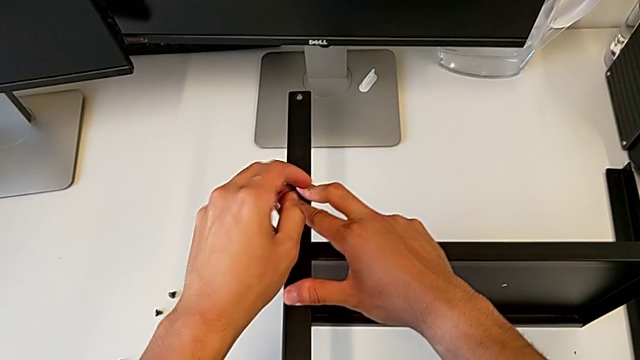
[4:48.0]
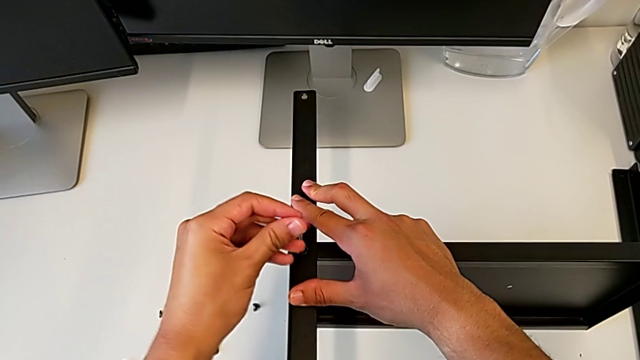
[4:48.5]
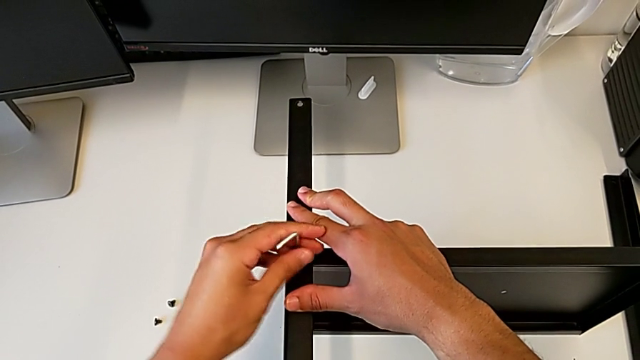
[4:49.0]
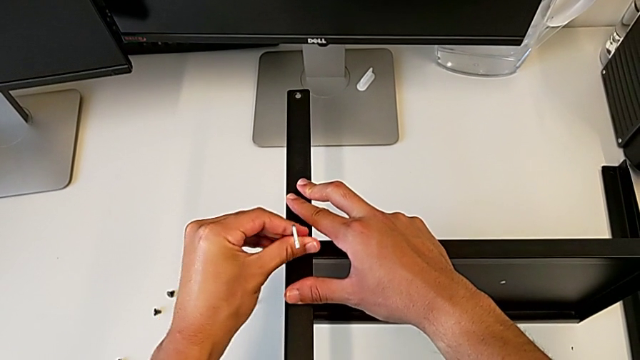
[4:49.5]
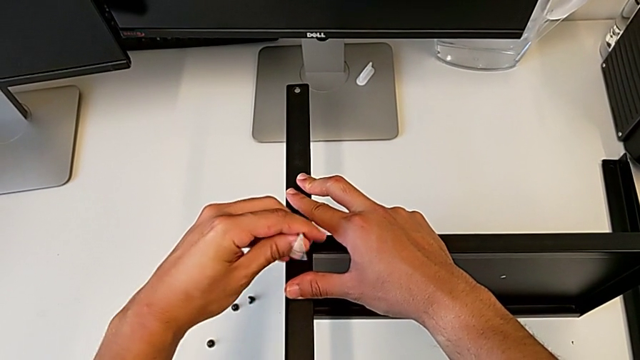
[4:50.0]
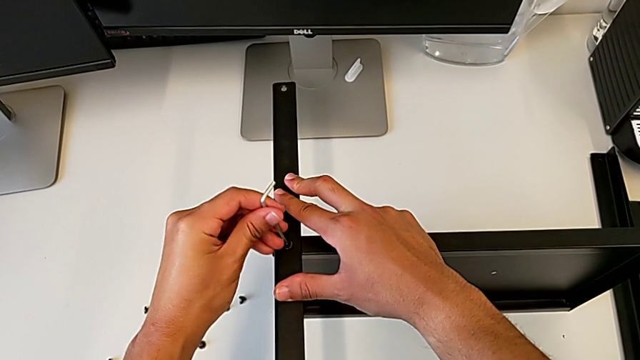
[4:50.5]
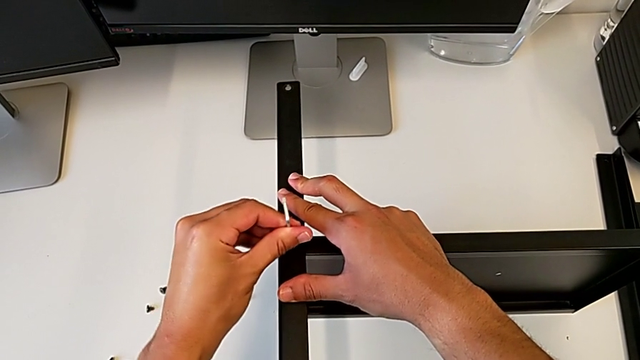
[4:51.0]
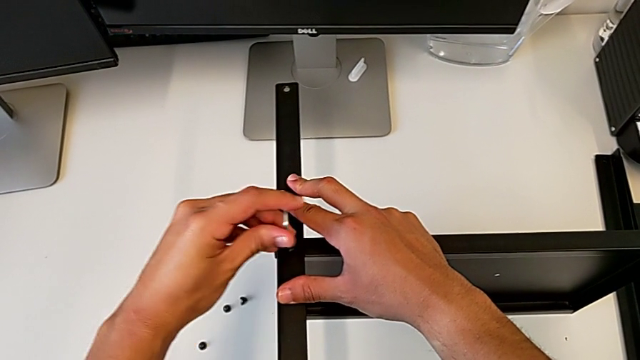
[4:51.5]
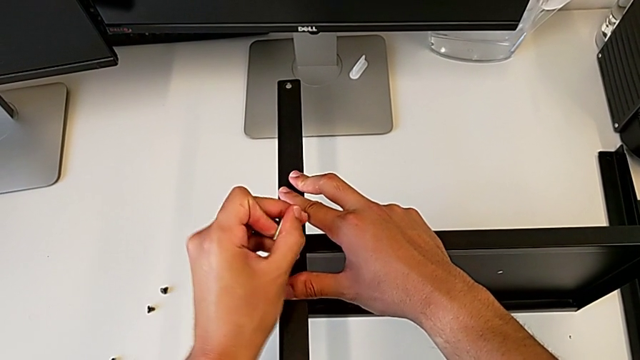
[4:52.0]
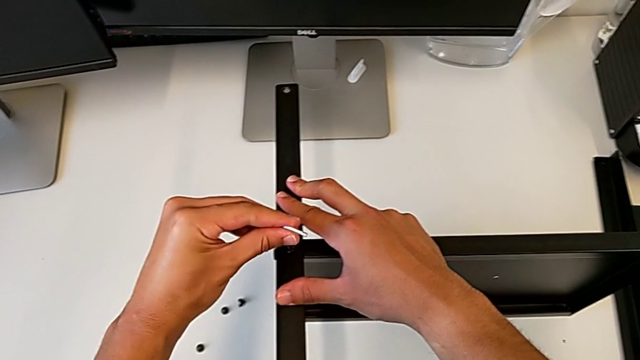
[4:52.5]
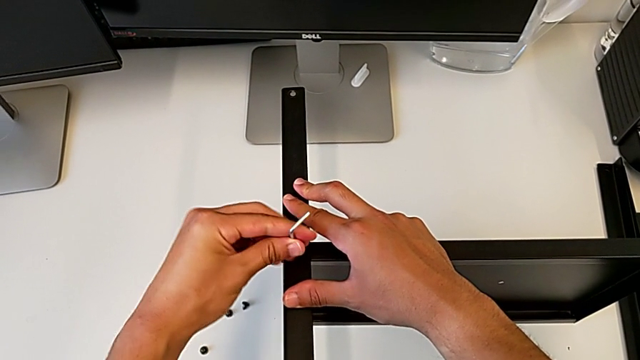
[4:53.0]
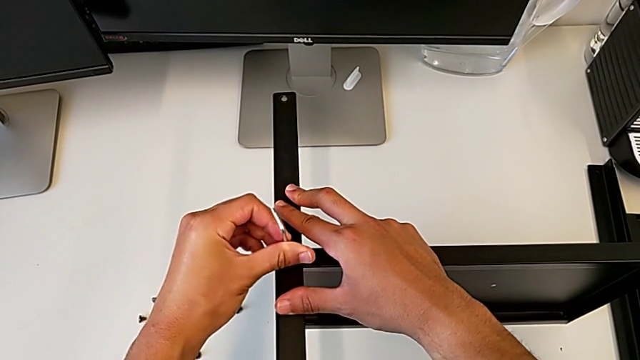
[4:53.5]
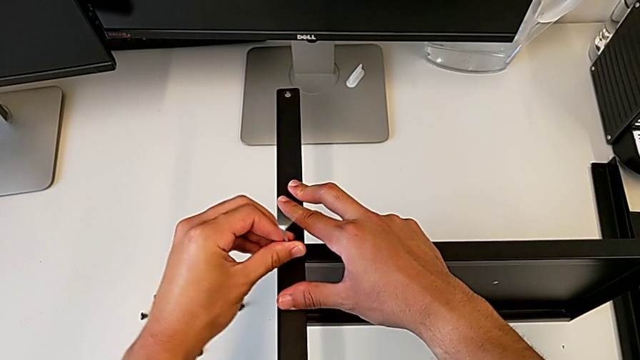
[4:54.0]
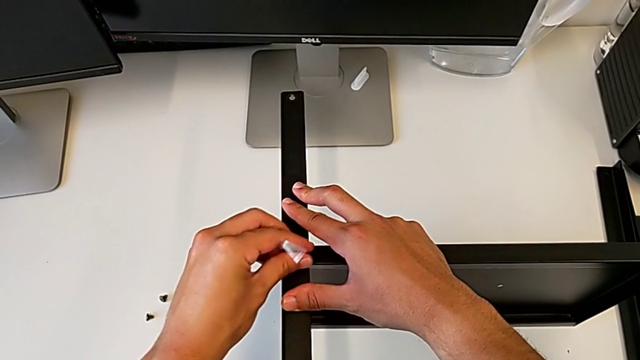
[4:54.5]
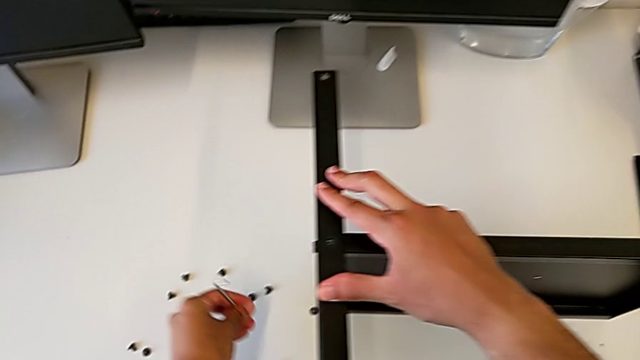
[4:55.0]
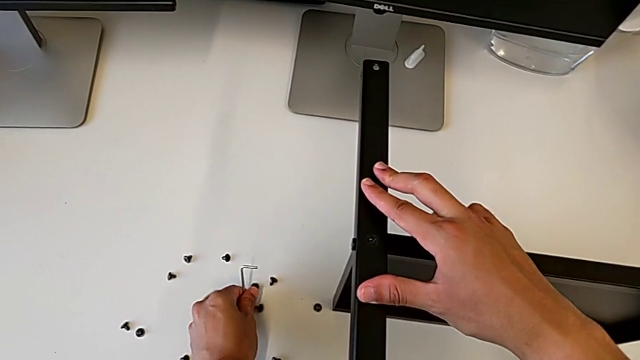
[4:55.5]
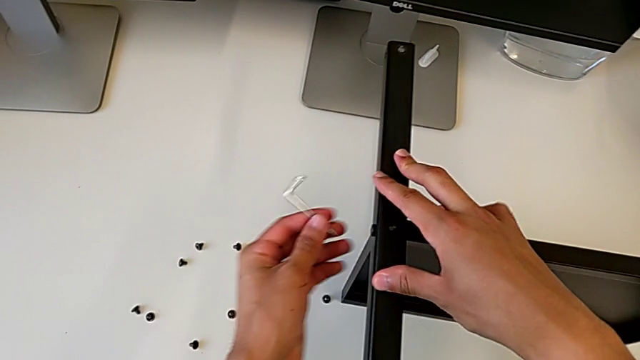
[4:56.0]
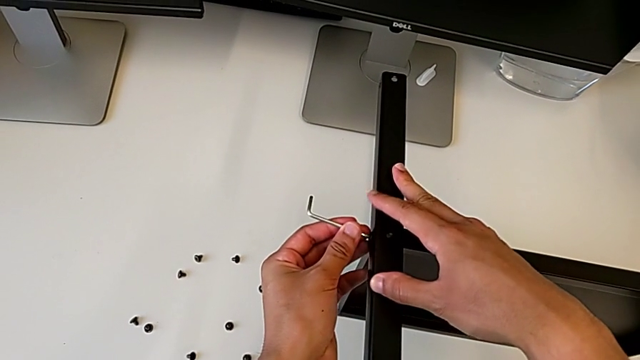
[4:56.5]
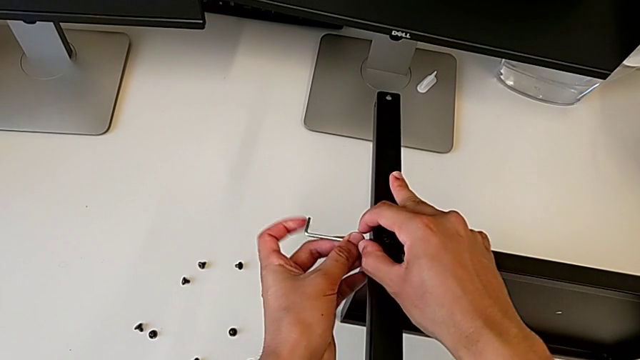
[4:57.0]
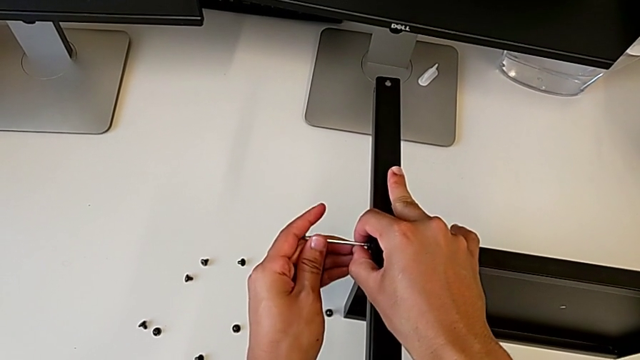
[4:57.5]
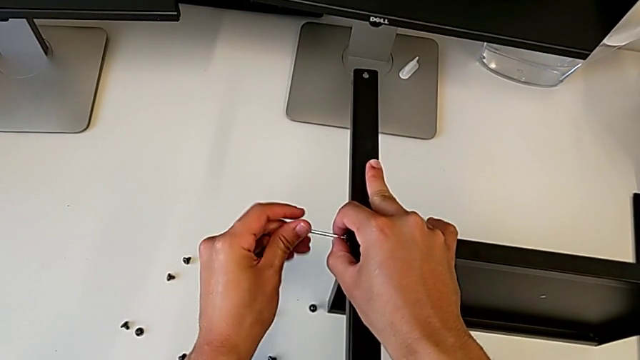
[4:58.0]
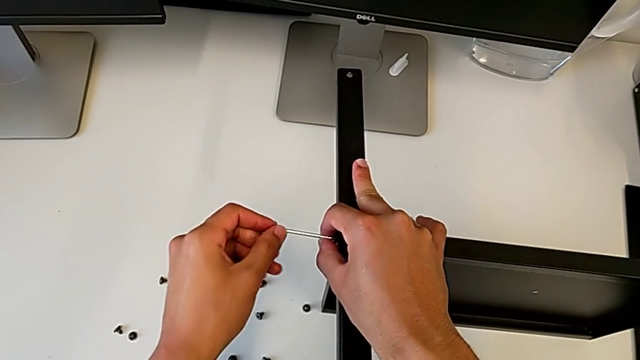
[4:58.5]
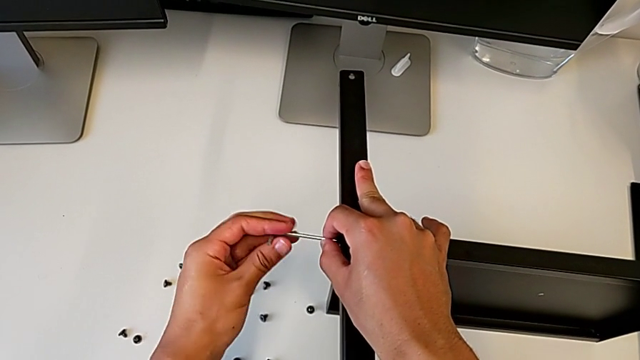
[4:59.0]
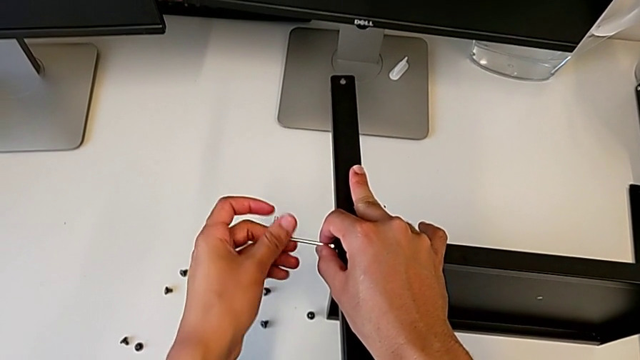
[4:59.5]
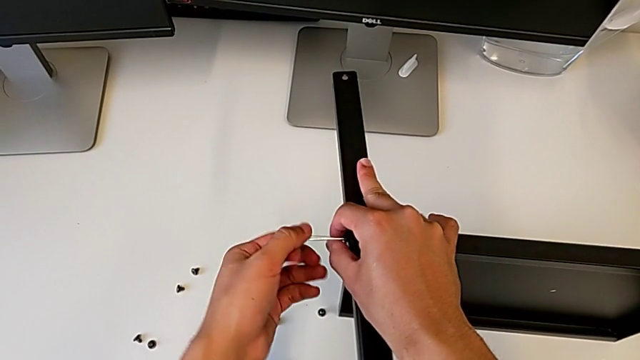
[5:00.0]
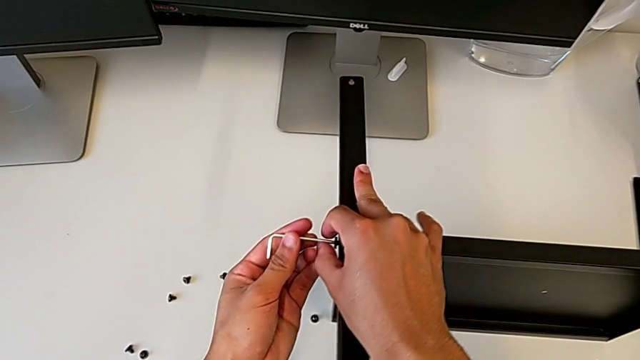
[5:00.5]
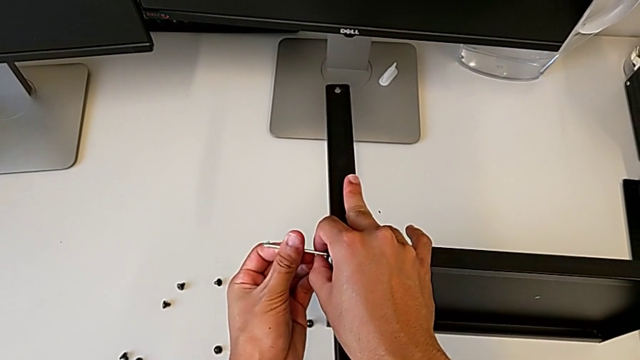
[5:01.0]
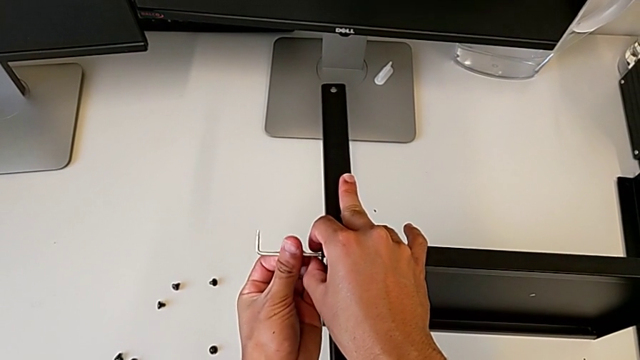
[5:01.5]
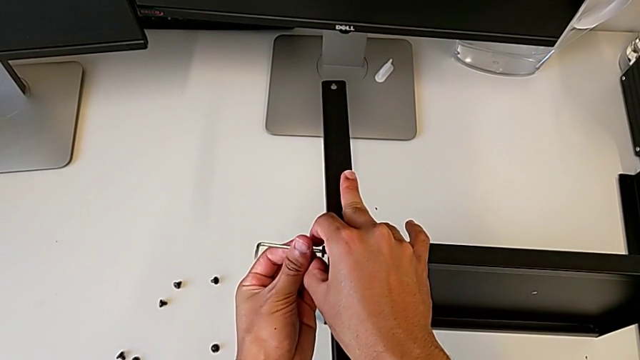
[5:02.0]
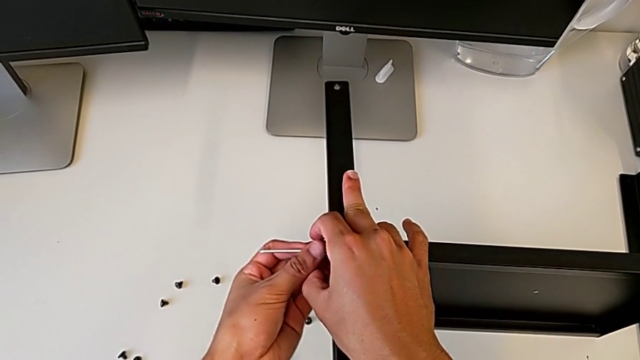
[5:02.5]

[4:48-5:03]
The camera wearer is disassembling the fourth leg. They keep unscrewing the hex socket head, withdraw the Allen wrench, disassemble the hex socket head, place it, insert the Allen wrench, unscrew the hex socket head, disassemble it with the left hand and withdraw the Allen wrench with the left hand.

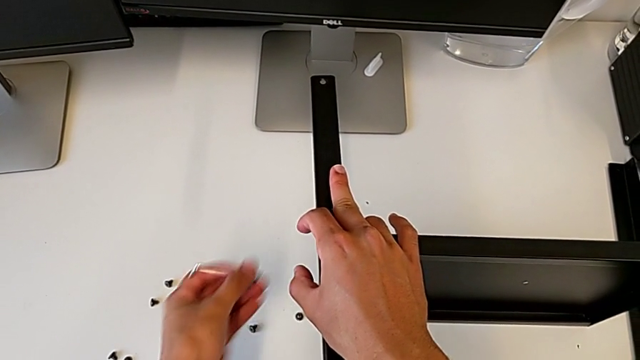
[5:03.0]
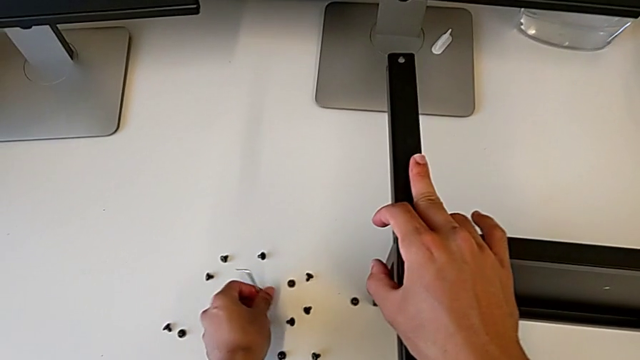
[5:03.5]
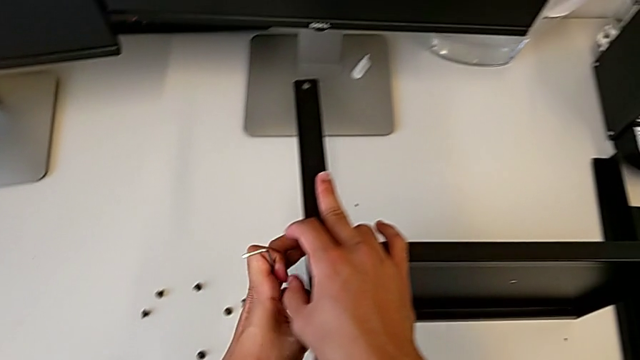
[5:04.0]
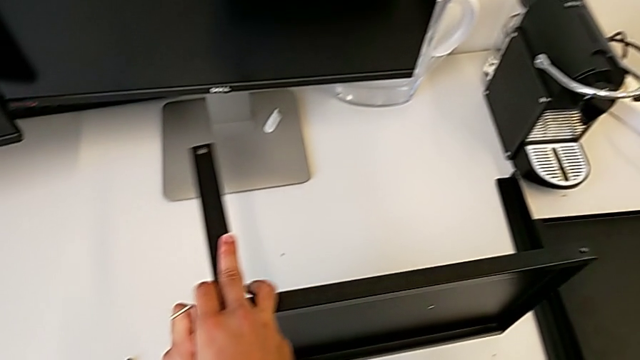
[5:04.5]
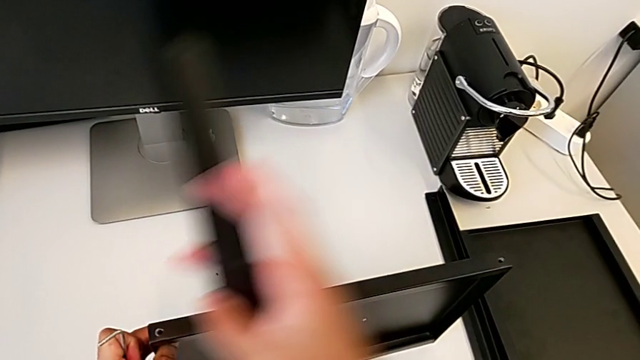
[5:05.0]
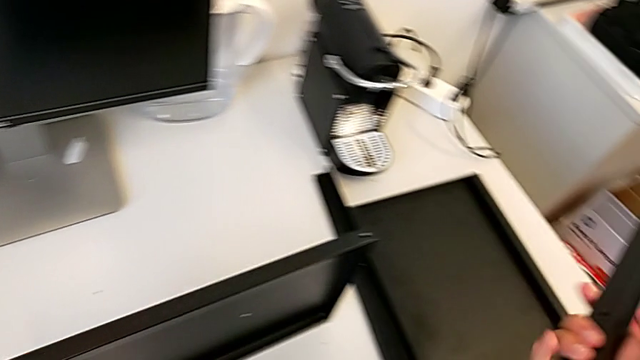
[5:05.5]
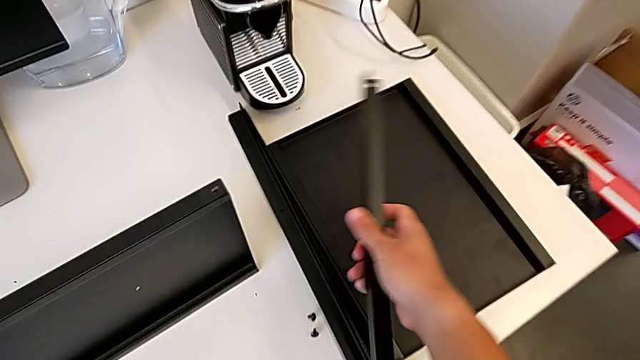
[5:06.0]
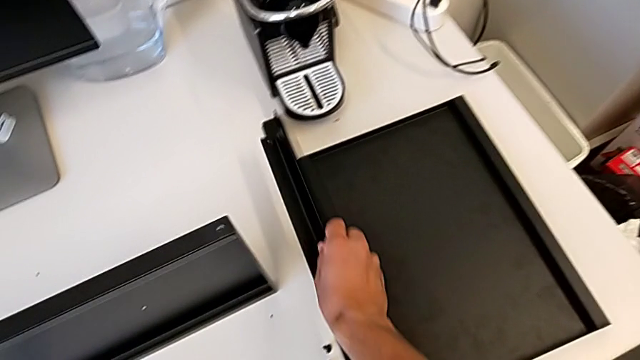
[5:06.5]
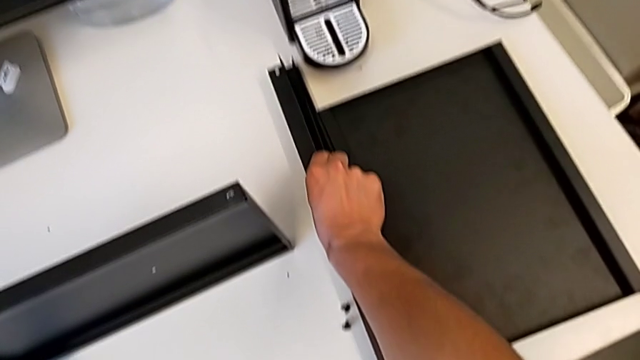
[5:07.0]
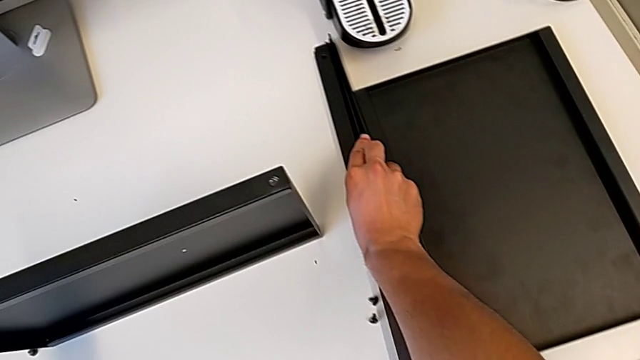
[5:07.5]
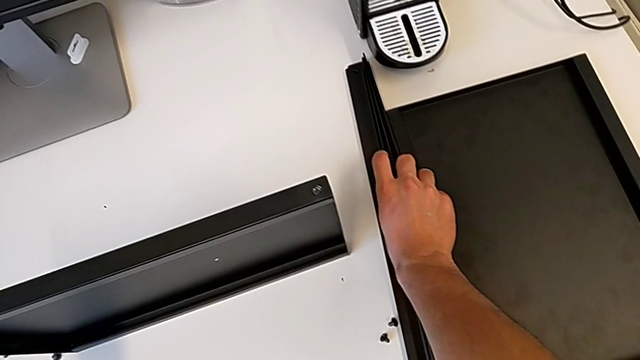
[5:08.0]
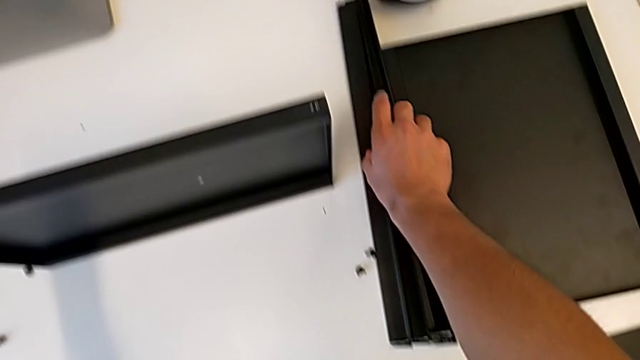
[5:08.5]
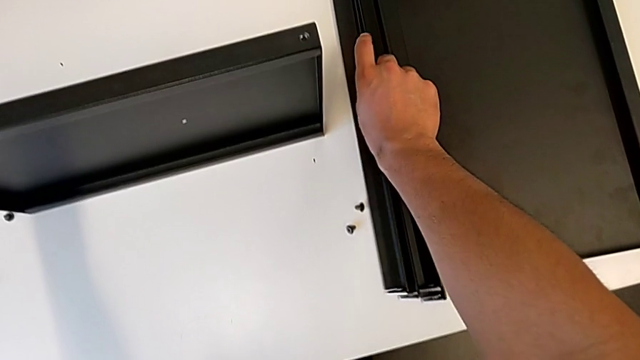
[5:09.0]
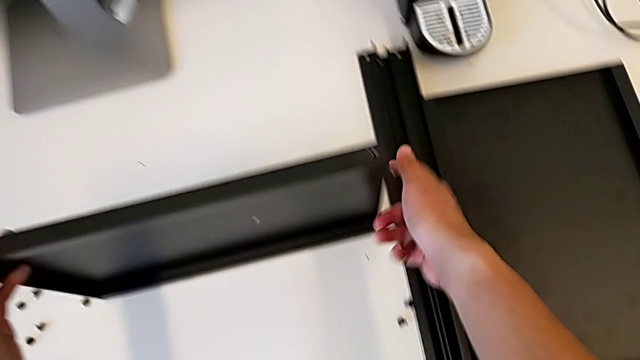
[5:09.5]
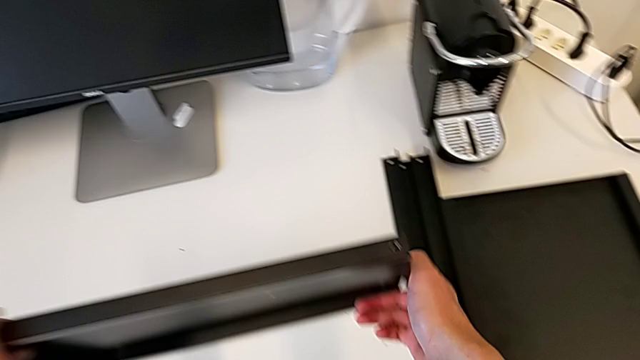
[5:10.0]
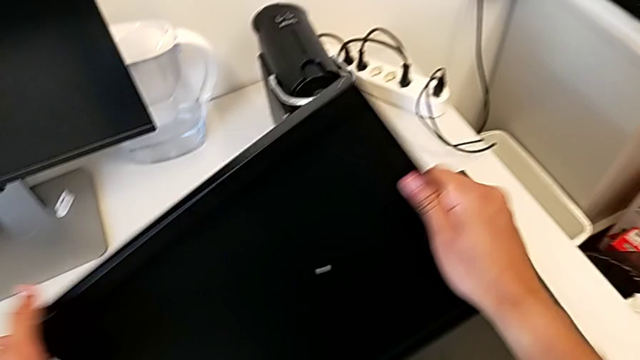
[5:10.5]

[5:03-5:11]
The camera wearer is disassembling the fourth leg. They place the hex socket head, grab the nightstand, disassemble the leg, place the fourth leg and begin to rotate the nightstand.
